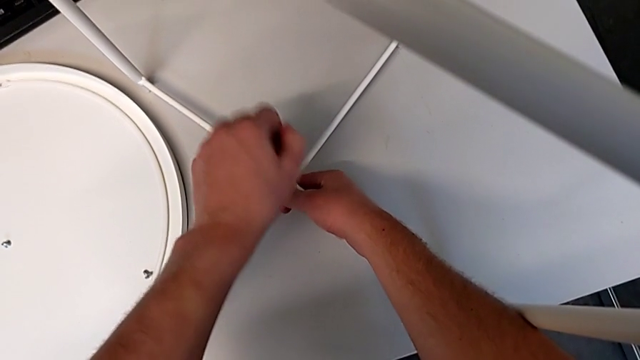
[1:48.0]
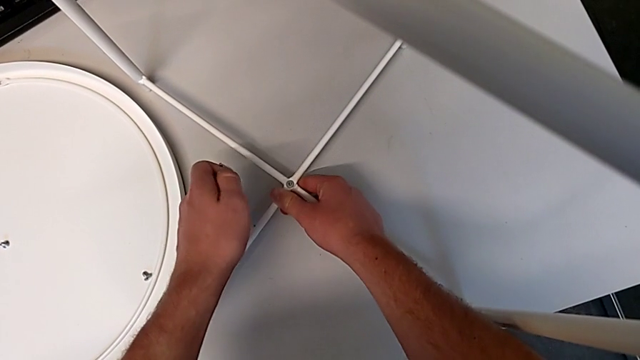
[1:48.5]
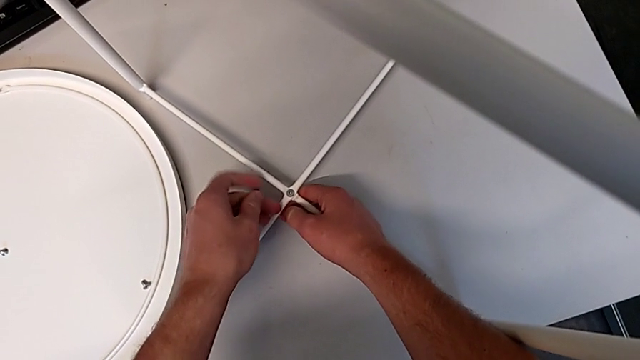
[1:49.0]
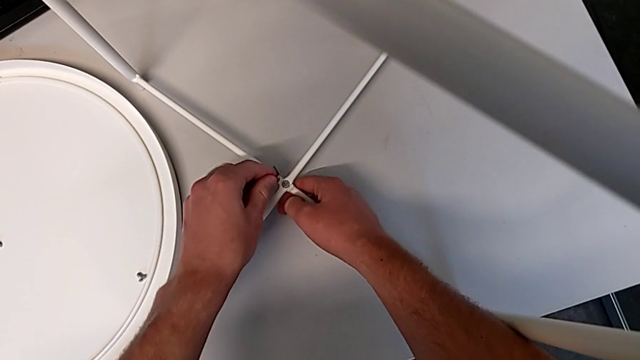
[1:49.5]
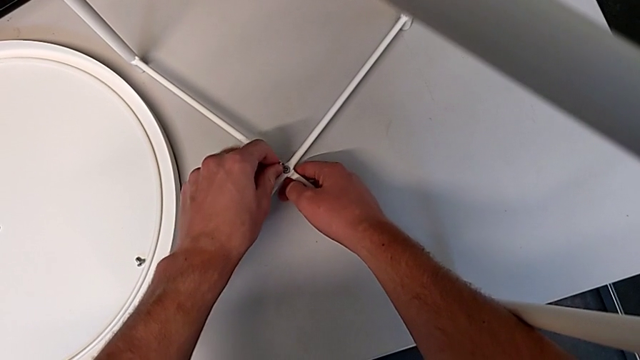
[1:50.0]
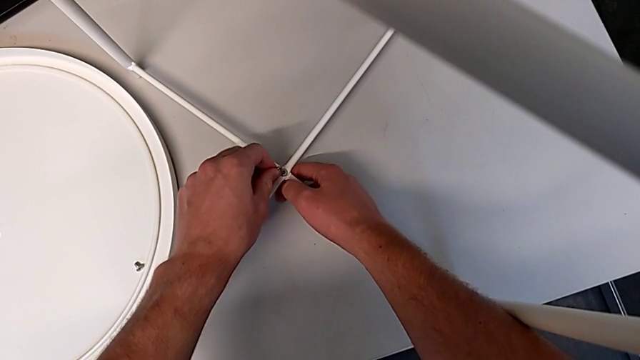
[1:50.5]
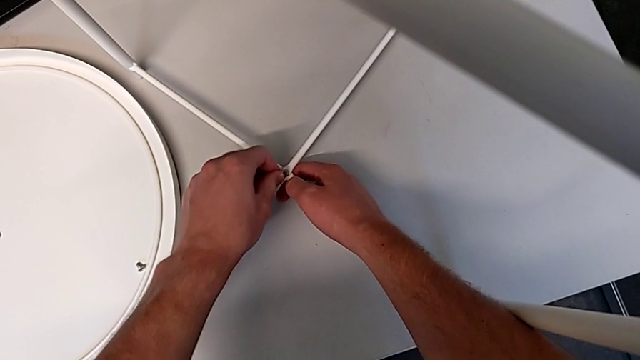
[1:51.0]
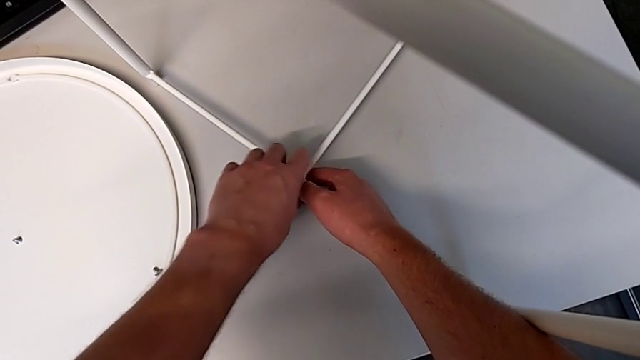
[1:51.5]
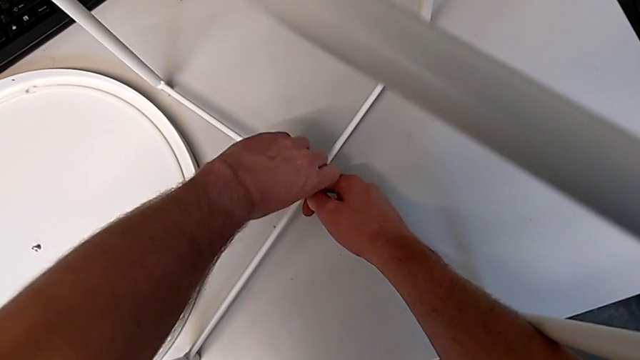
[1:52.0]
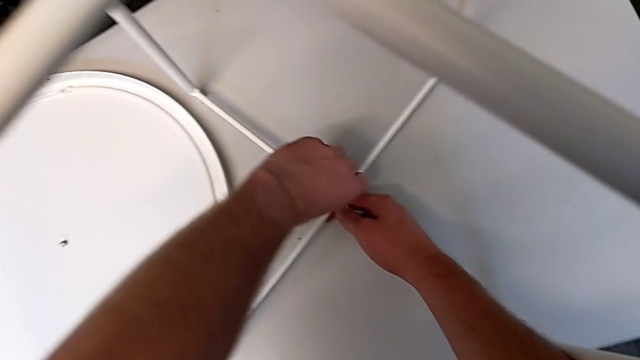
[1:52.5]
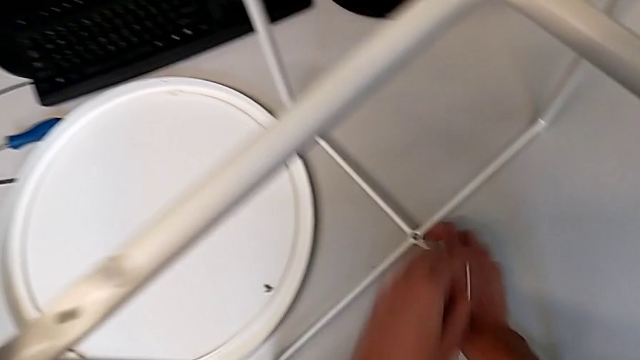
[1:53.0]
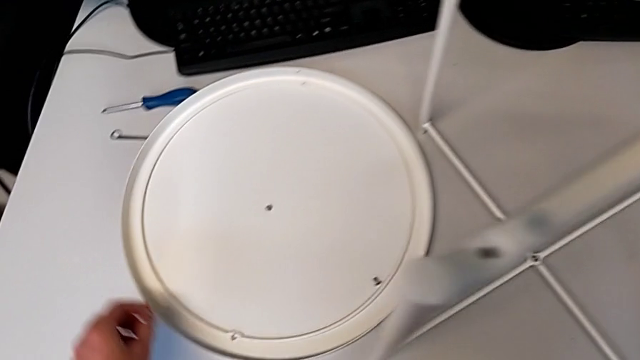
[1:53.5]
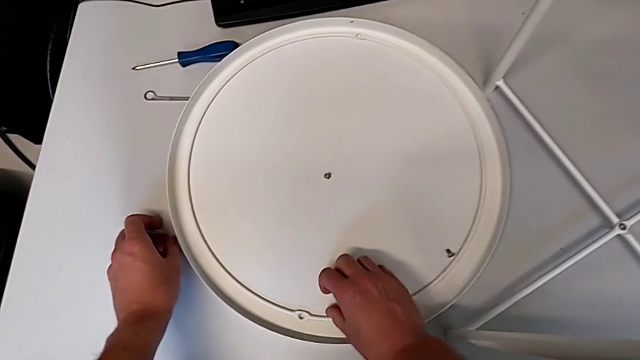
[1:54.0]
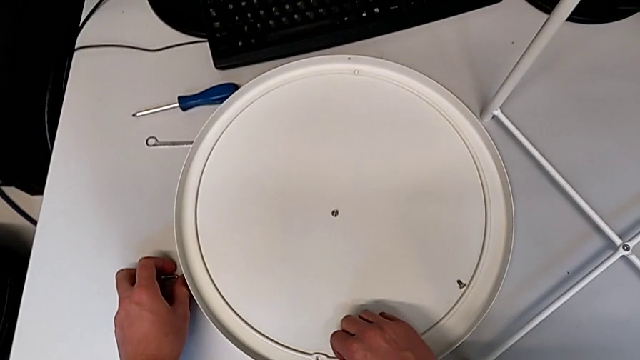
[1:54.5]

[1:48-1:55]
The camera wearer is screwing the hex socket head onto the bottom of the legs. They withdraw the Allen wrench, flip it, insert the bottom Allen wrench, screw the bottom hex socket head, withdraw the Allen wrench and place it.

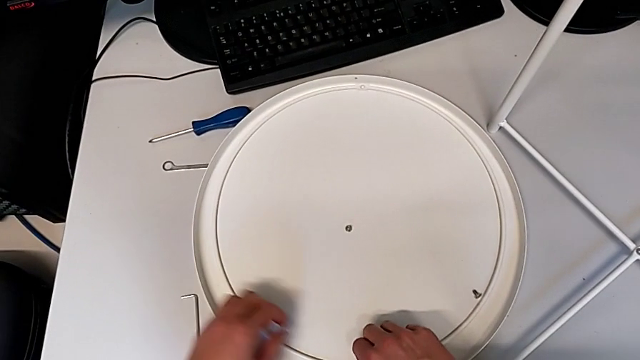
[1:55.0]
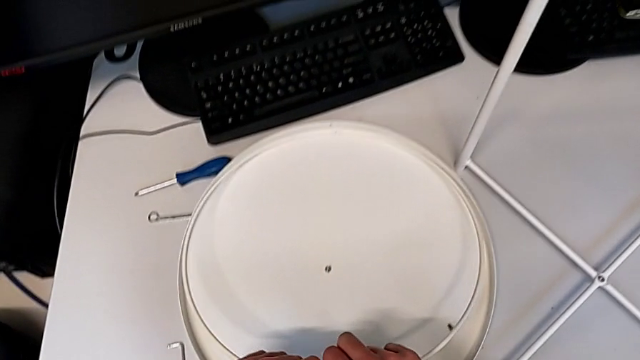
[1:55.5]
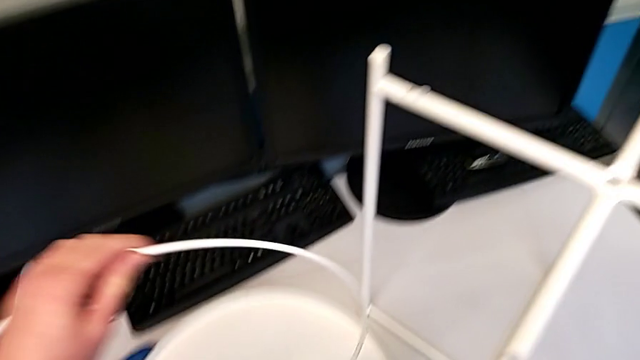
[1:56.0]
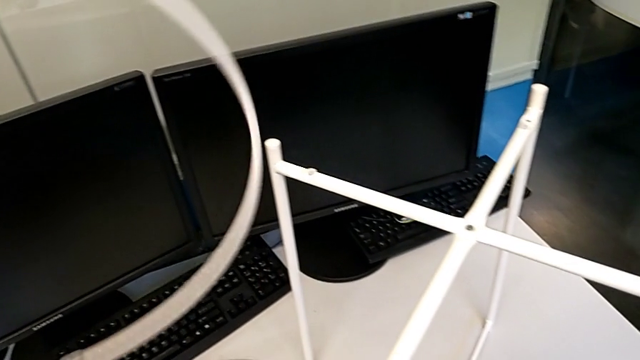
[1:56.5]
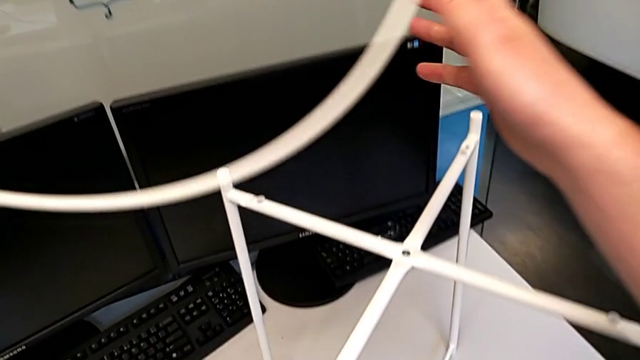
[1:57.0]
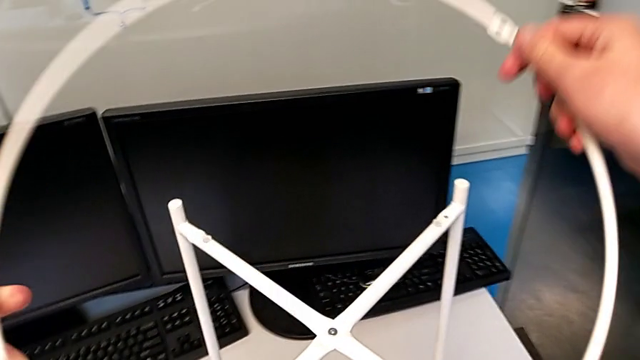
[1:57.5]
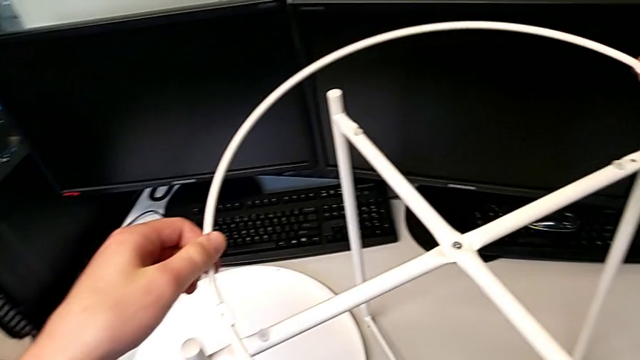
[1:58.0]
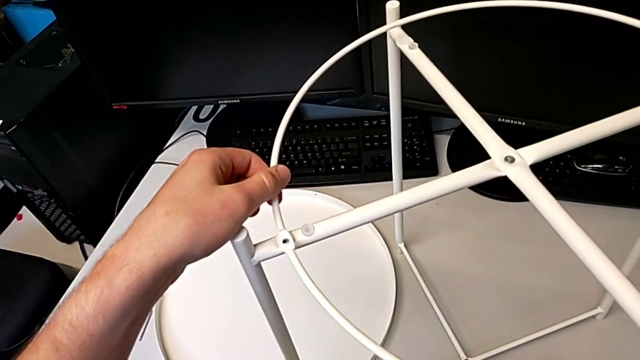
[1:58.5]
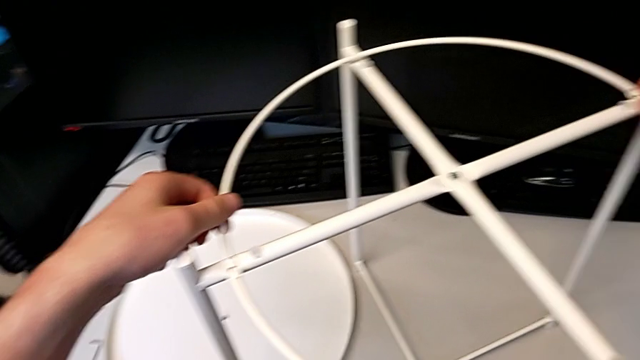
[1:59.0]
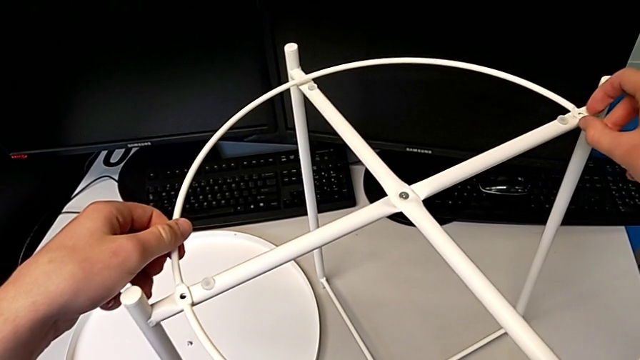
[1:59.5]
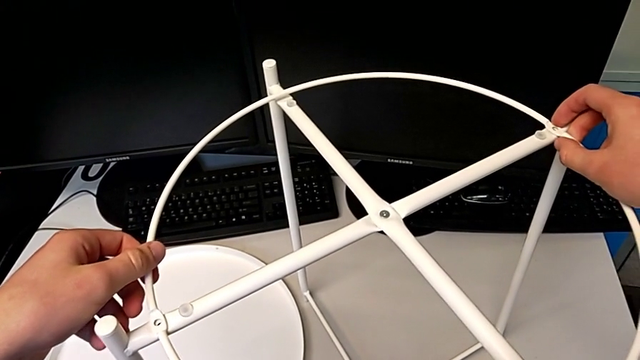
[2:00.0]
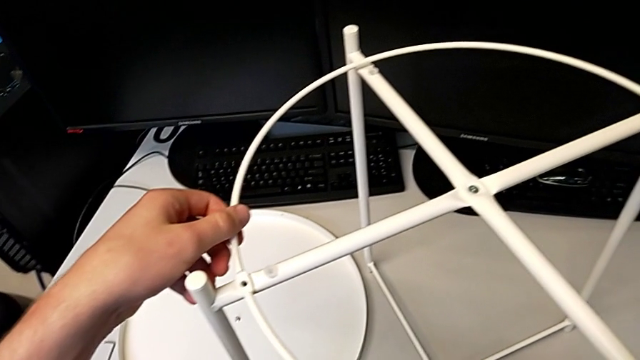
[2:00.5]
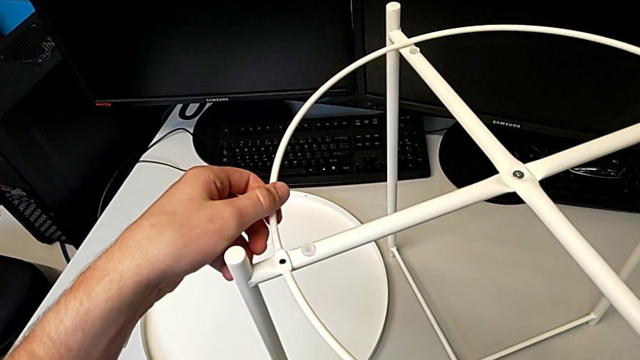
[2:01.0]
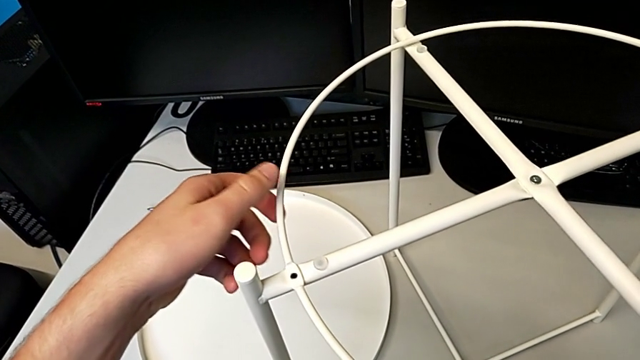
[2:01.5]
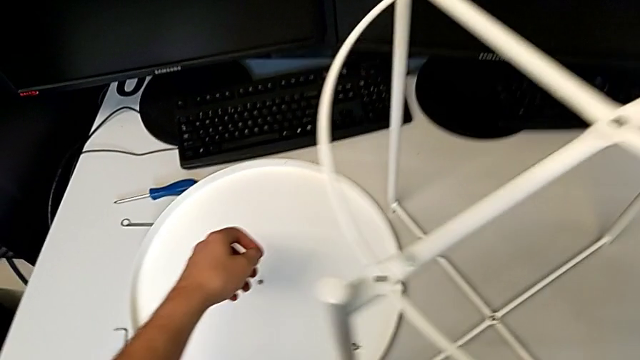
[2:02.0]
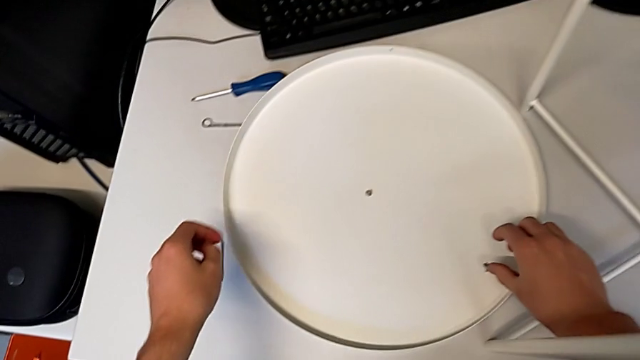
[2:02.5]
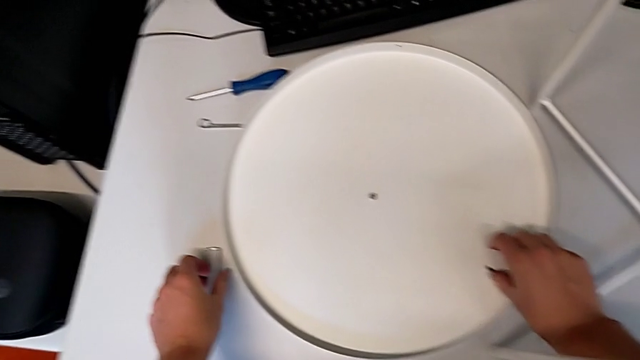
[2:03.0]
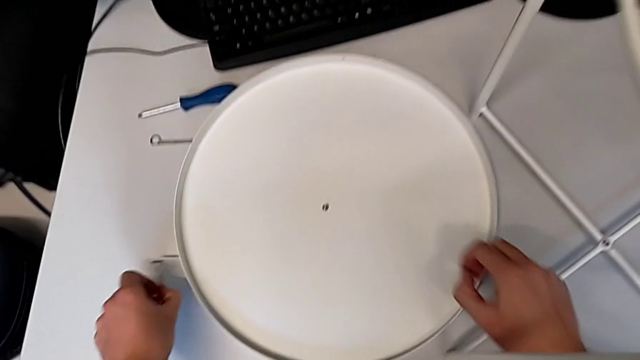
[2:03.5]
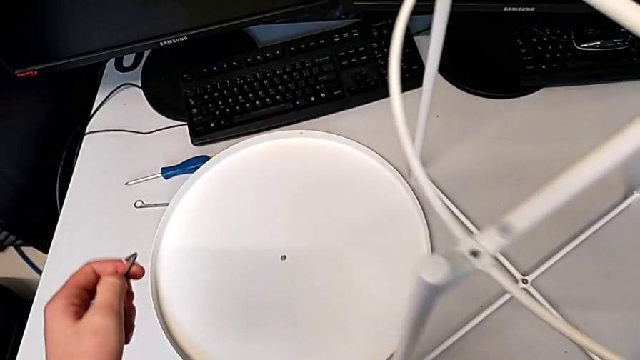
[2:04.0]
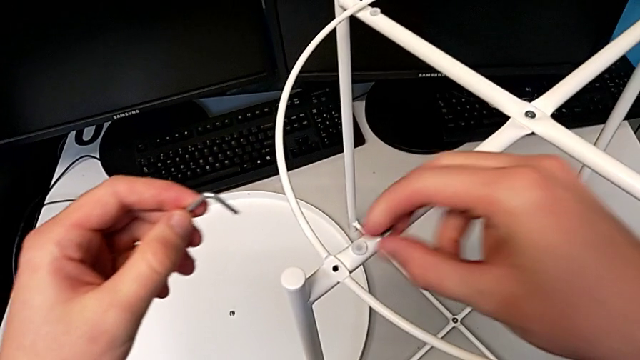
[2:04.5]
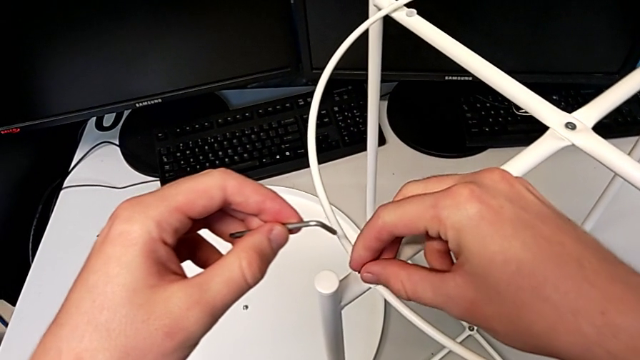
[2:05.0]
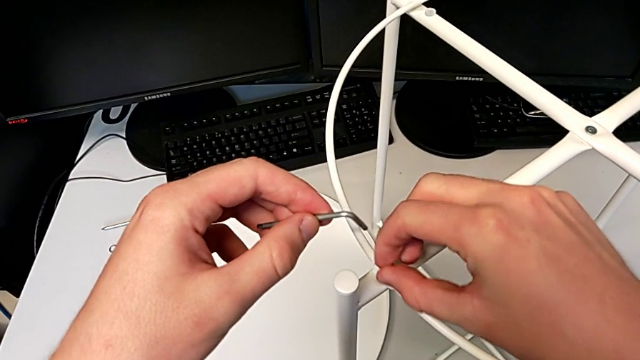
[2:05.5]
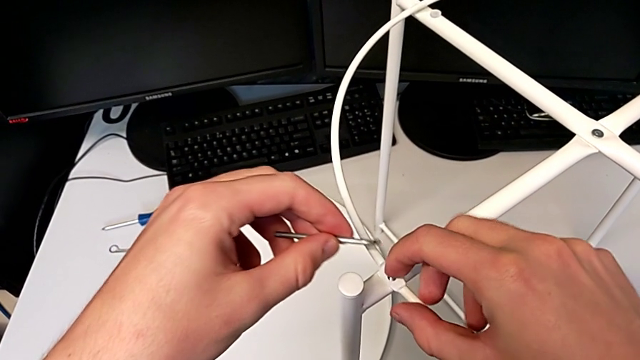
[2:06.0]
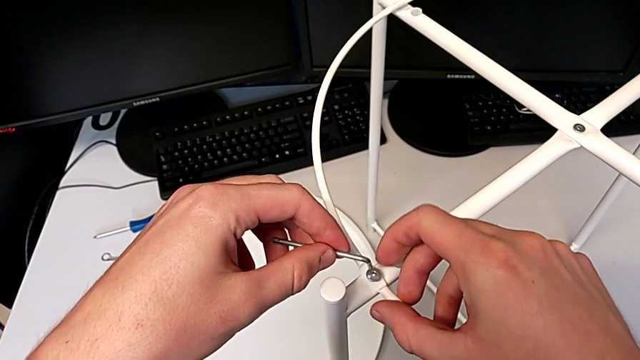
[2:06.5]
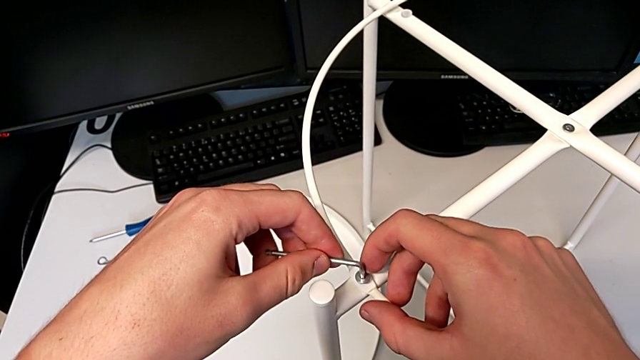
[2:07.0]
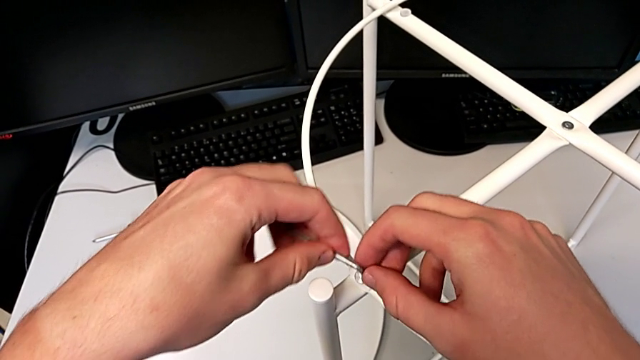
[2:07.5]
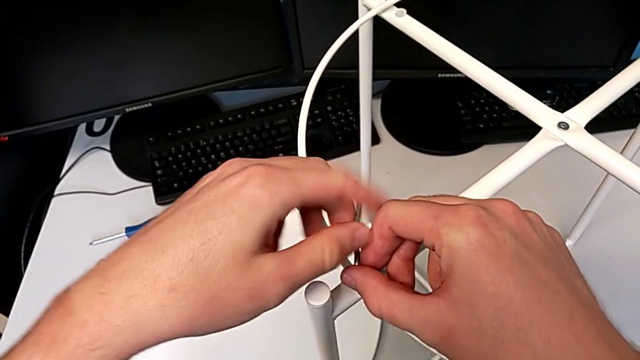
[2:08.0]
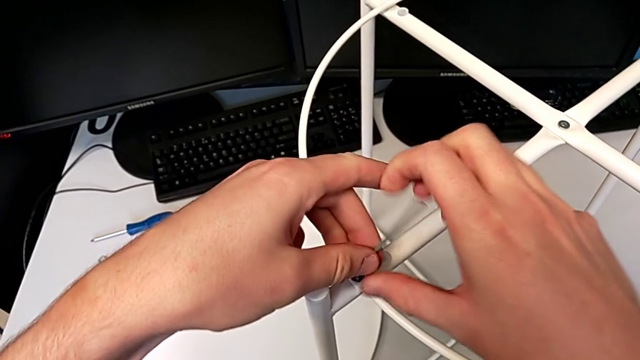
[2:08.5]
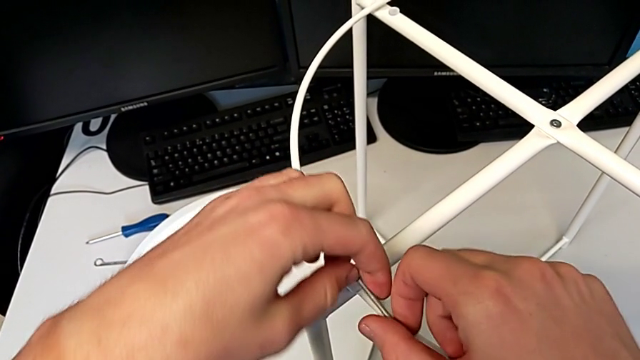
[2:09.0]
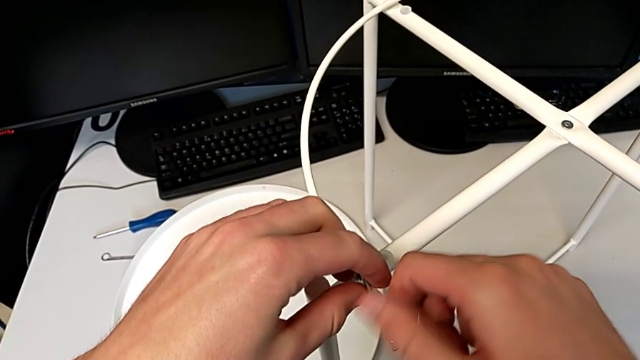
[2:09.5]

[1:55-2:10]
The camera wearer is assembling the circle around the legs. They lift the circle, place it, grab the first hex socket head, lift it, insert it, insert the first Allen wrench, screw the first hex socket head and withdraw the Allen wrench.
